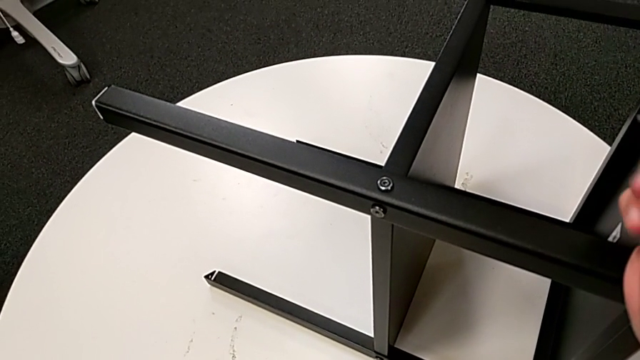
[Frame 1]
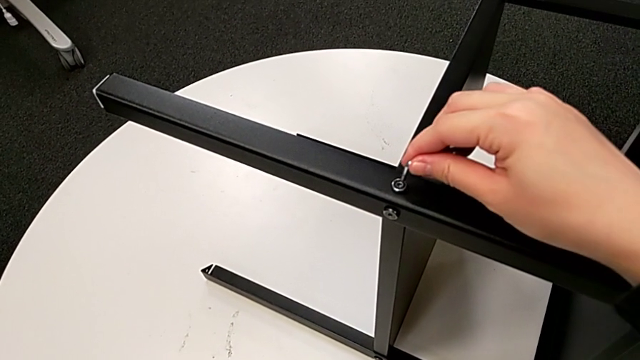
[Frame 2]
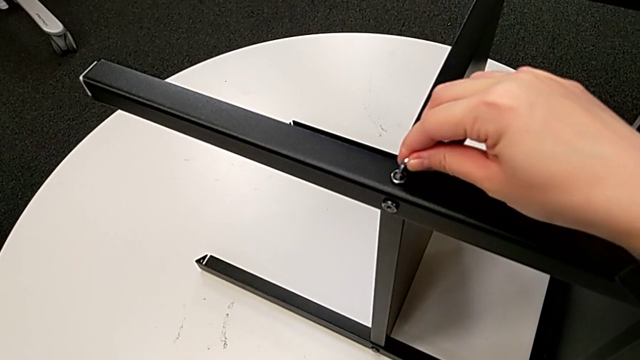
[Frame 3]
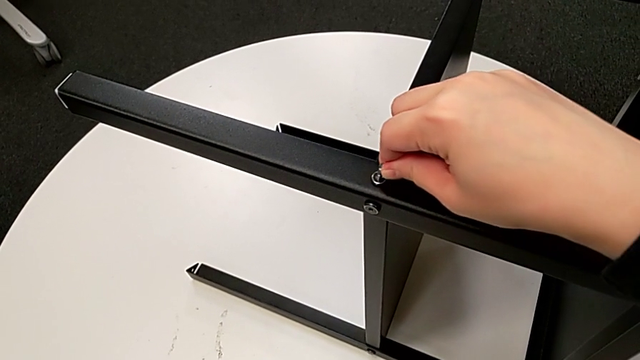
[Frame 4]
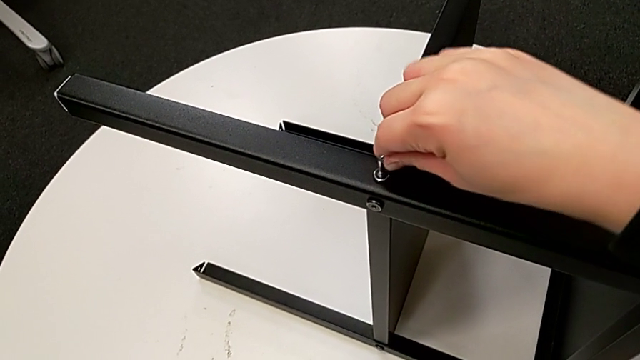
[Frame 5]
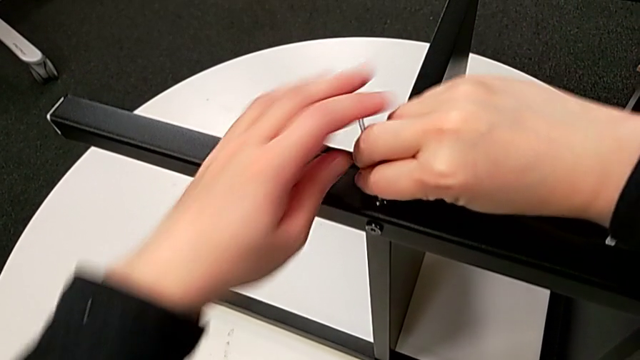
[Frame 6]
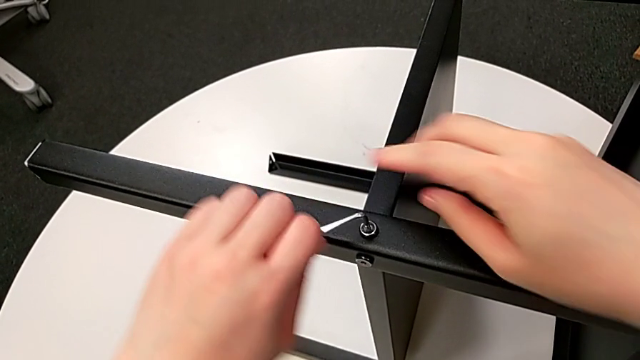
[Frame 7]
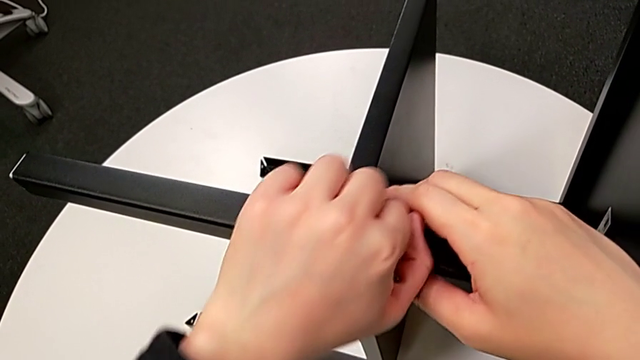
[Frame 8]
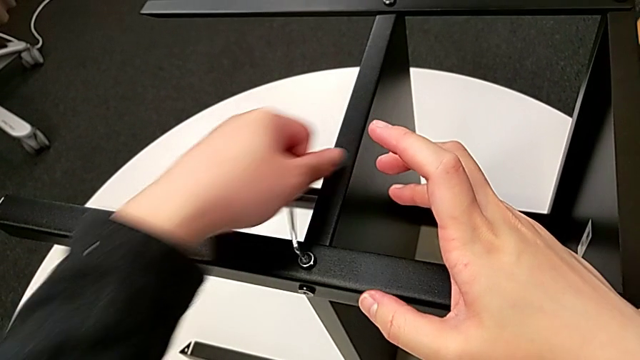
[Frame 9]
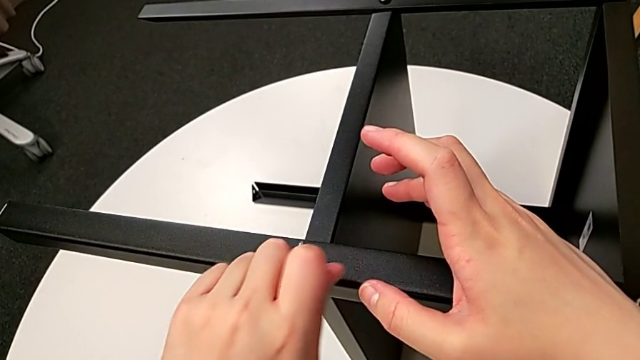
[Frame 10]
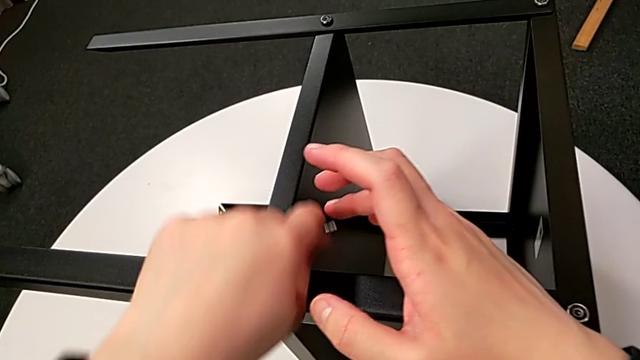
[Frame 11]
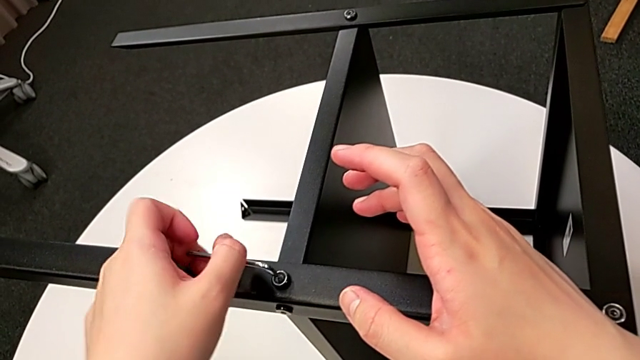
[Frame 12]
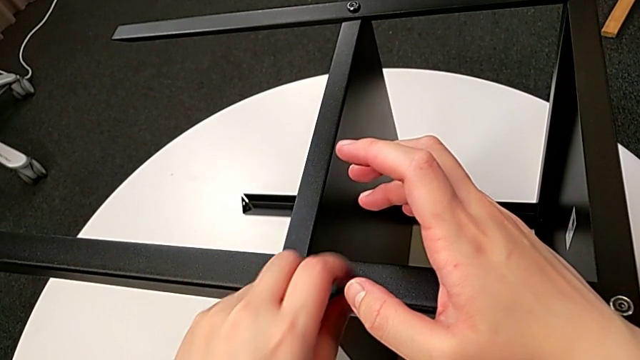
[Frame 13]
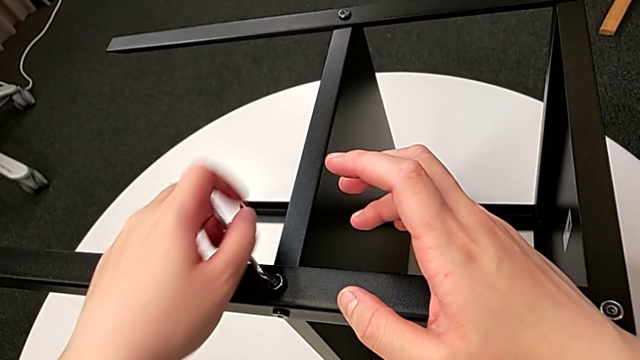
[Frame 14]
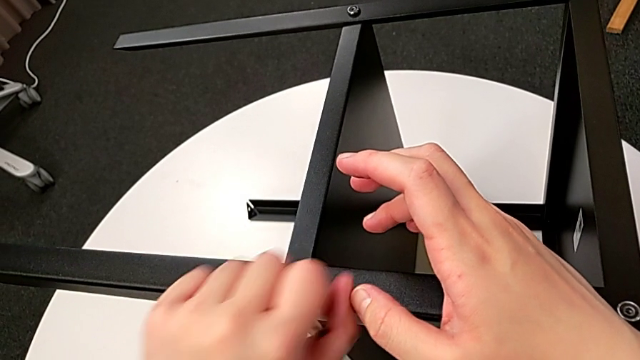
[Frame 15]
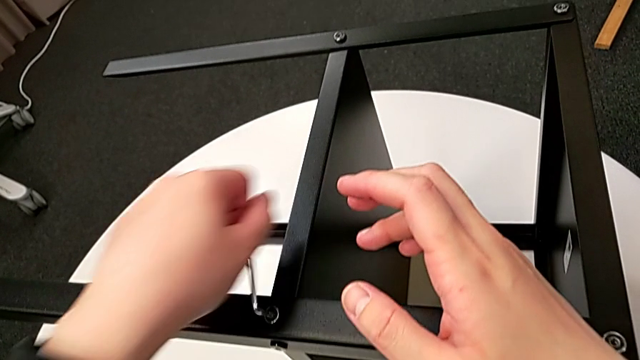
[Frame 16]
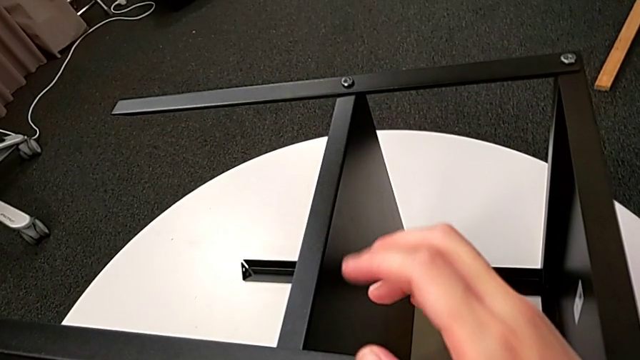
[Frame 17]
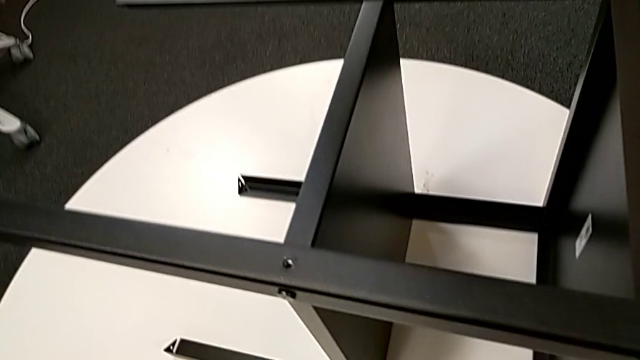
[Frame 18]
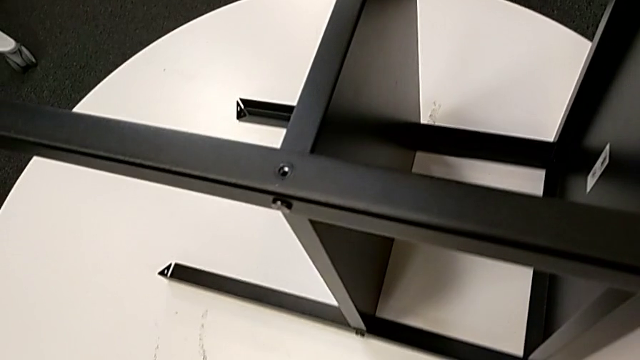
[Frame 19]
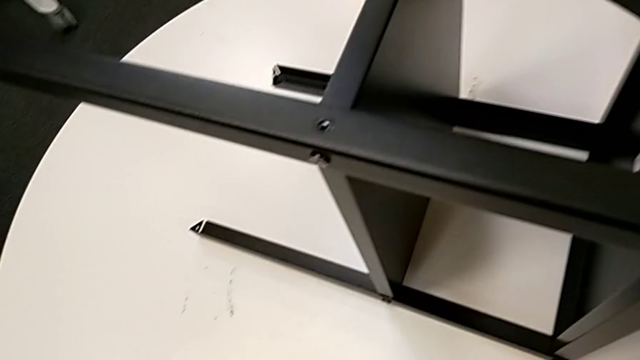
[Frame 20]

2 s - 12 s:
The camera wearer is unscrewing the first leg of the table. They insert the Allen wrench, unscrew the hex socket head, disassemble it and wrongly drop it.

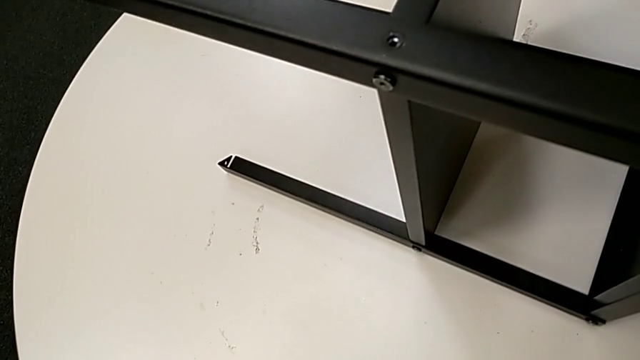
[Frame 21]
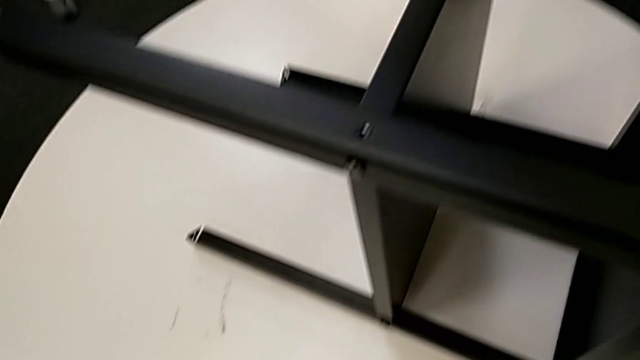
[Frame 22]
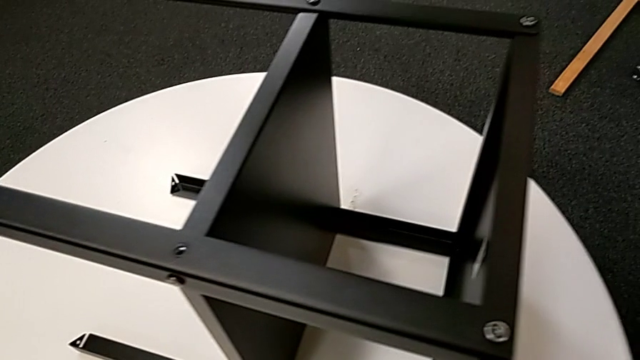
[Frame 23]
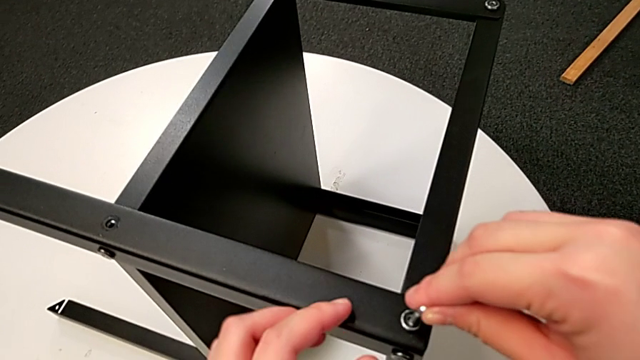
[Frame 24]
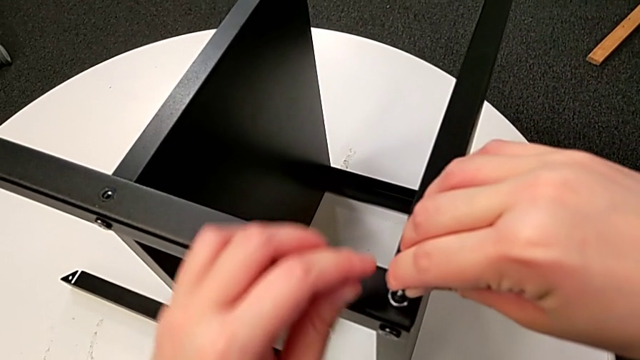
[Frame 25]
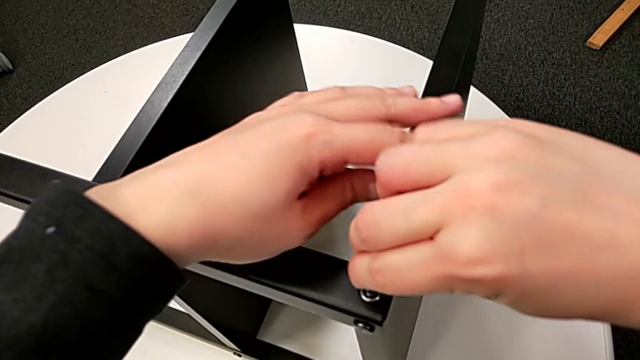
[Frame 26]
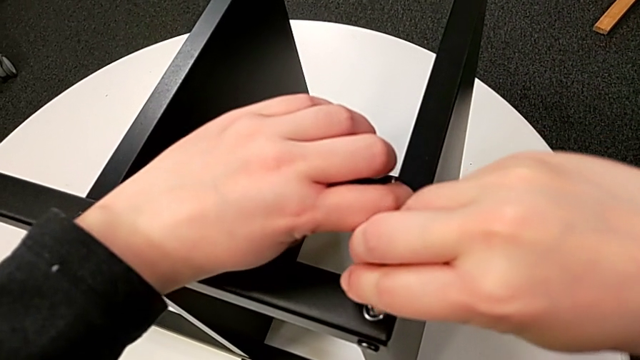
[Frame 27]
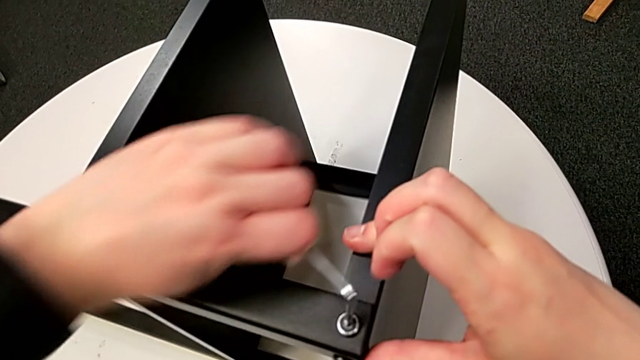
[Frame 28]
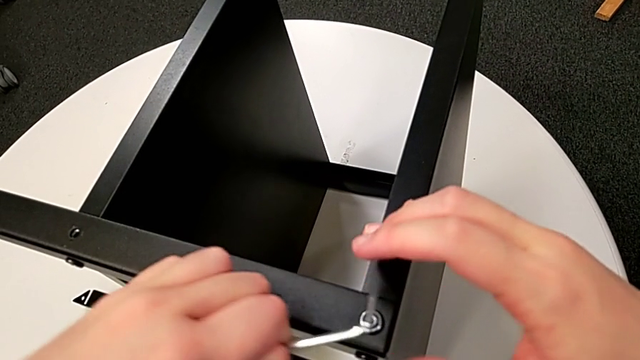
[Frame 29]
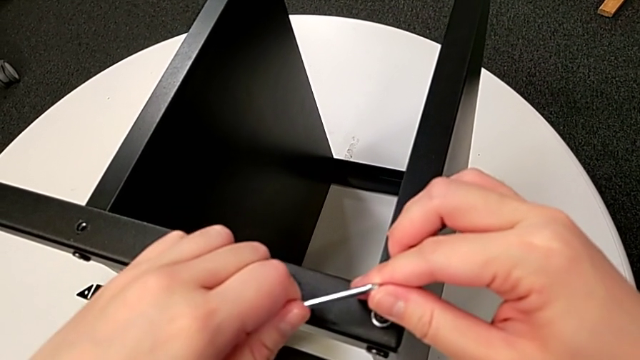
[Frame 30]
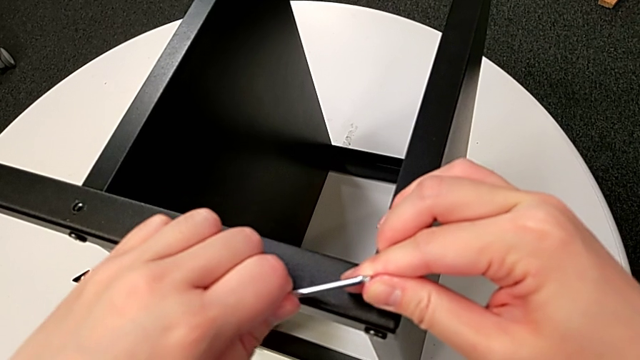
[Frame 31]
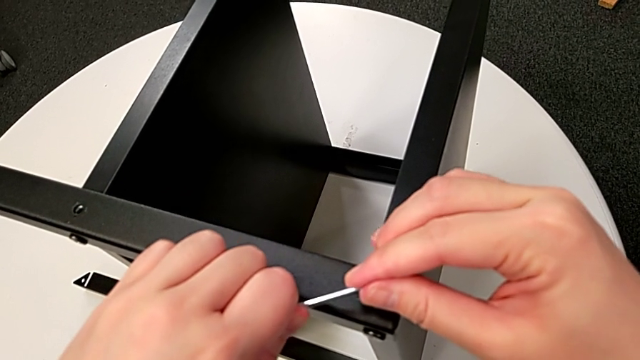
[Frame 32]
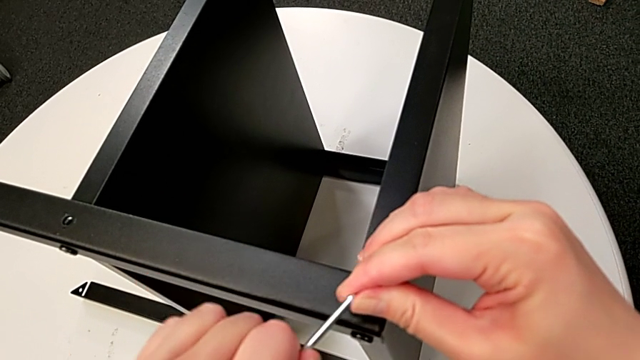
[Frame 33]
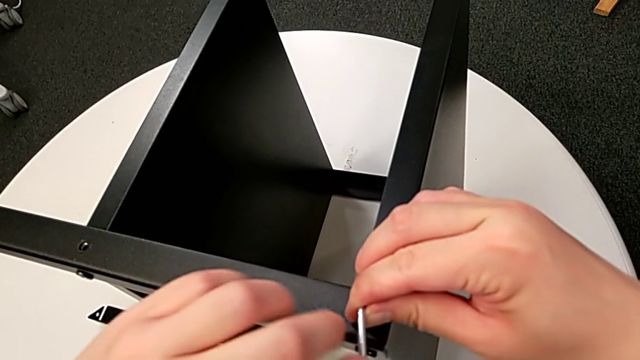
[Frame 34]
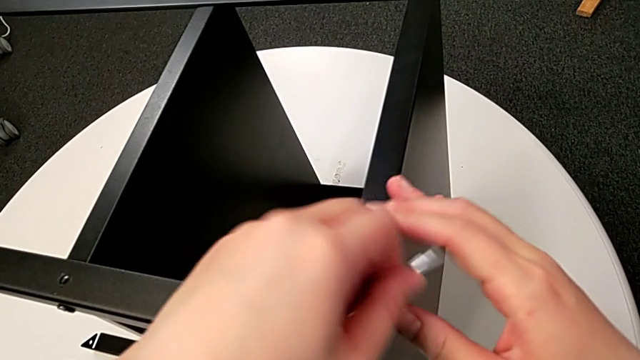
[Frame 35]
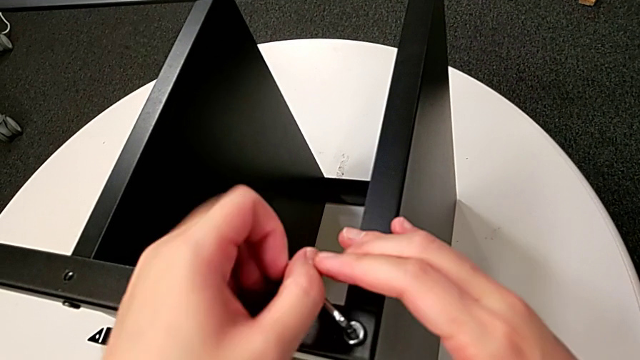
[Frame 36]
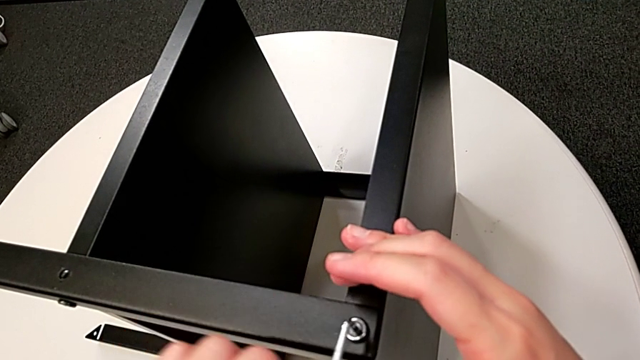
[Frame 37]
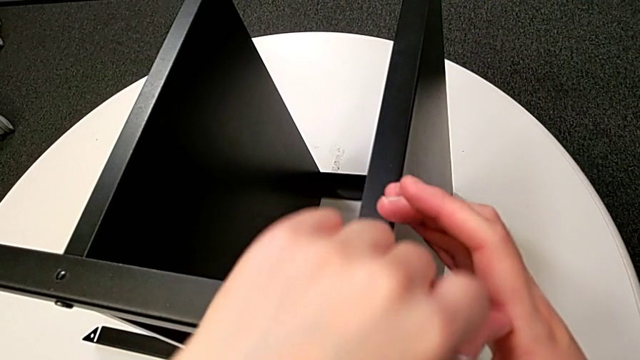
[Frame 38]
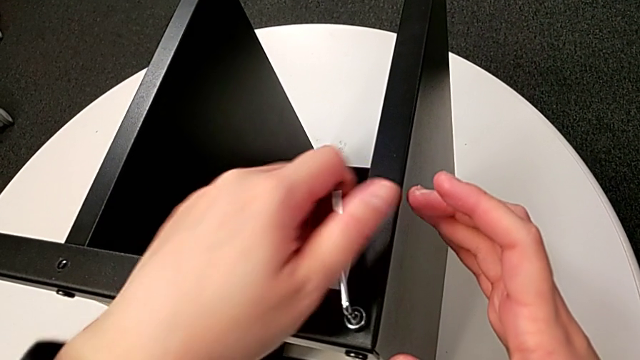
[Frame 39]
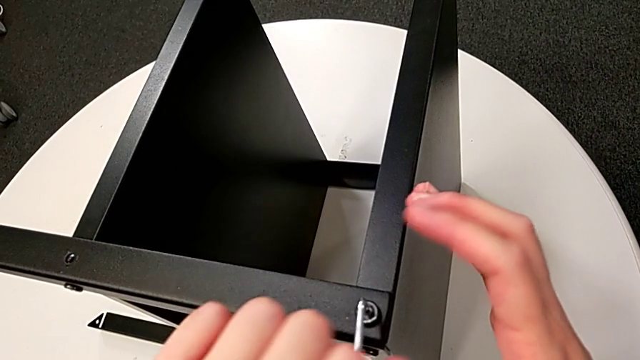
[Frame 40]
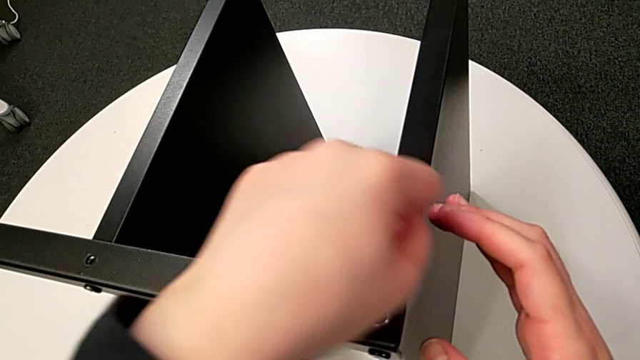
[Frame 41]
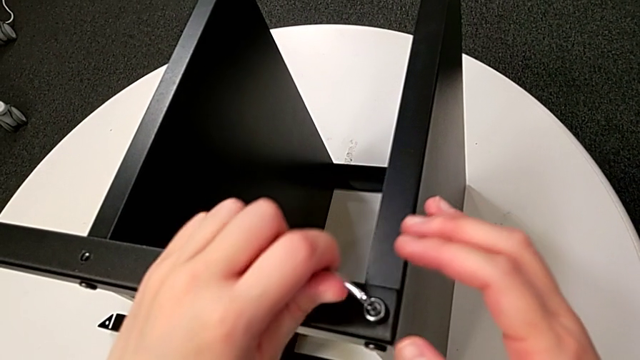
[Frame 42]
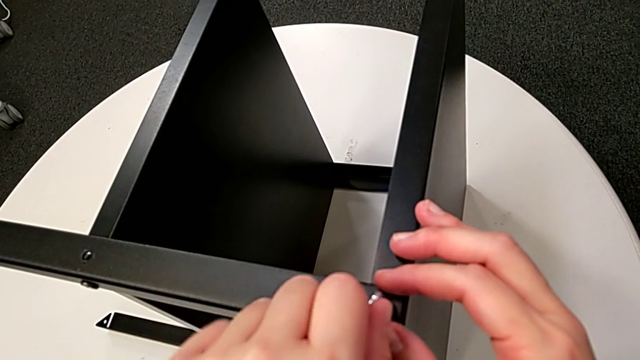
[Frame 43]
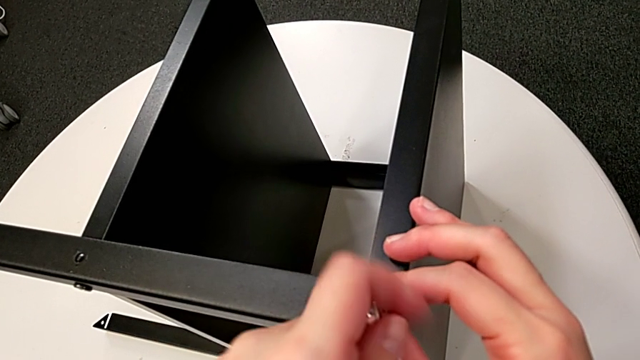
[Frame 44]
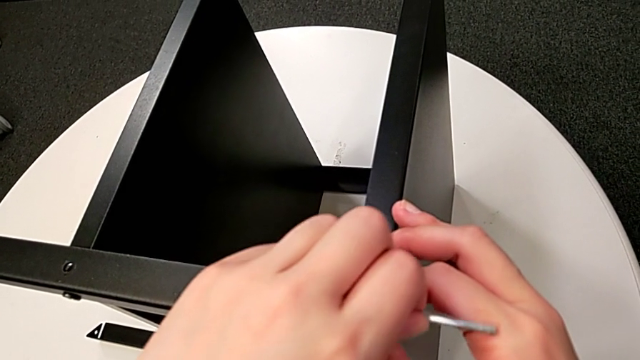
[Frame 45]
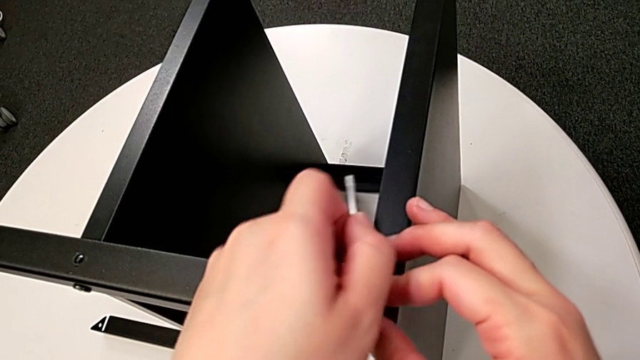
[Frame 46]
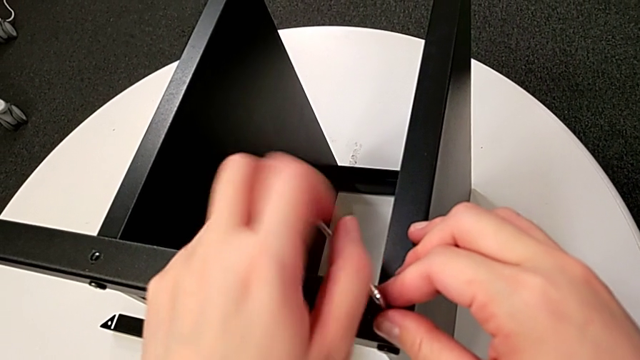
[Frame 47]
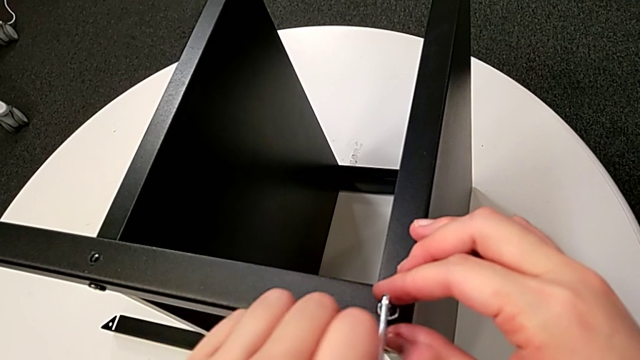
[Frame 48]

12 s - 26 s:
The camera wearer is unscrewing the first leg of the table. They approach the hex socket head, insert the Allen wrench and unscrew the hex socket head.
